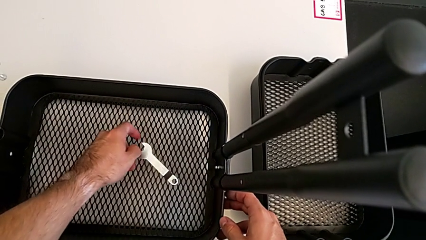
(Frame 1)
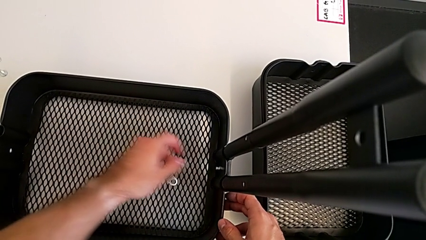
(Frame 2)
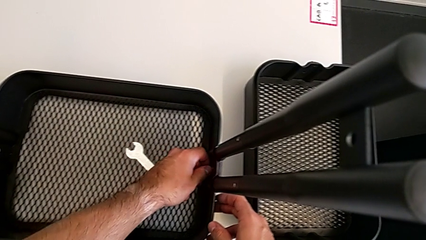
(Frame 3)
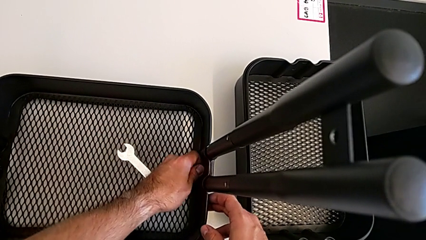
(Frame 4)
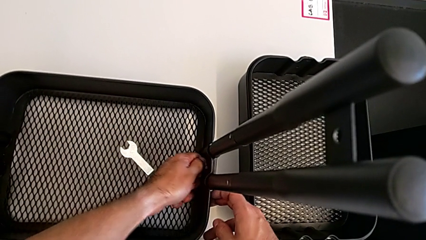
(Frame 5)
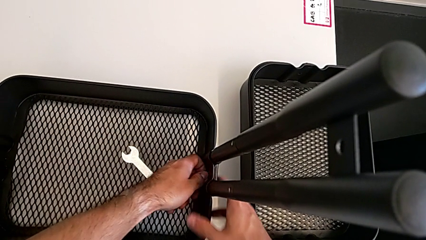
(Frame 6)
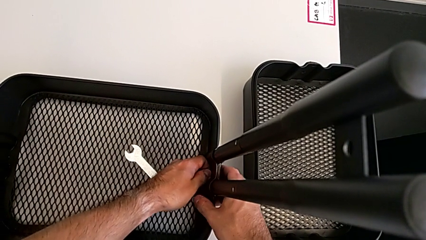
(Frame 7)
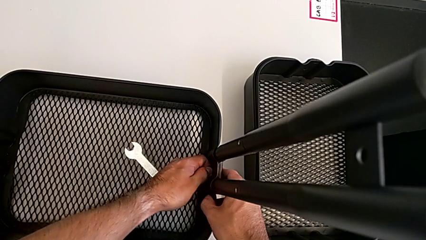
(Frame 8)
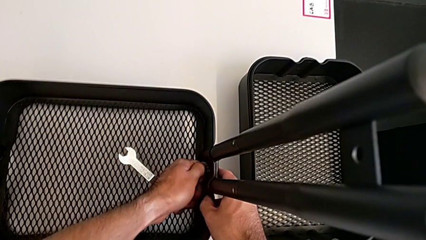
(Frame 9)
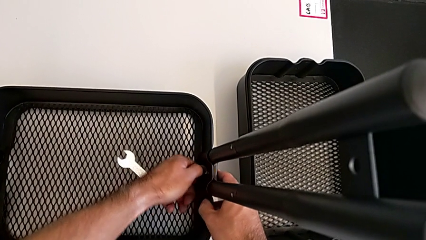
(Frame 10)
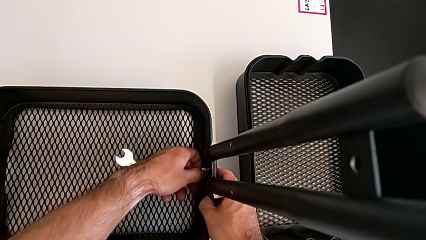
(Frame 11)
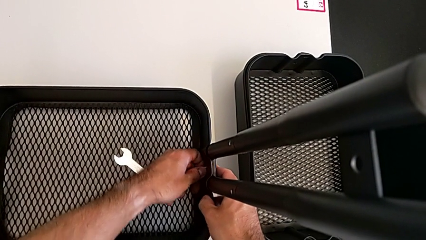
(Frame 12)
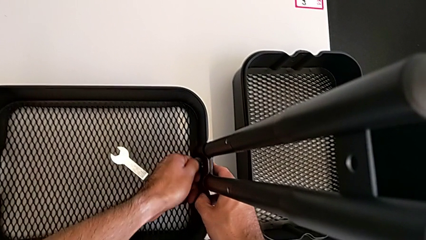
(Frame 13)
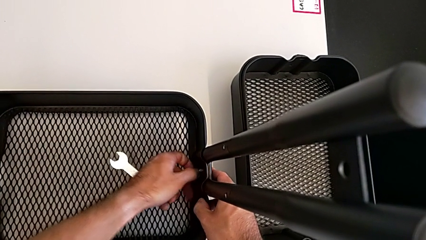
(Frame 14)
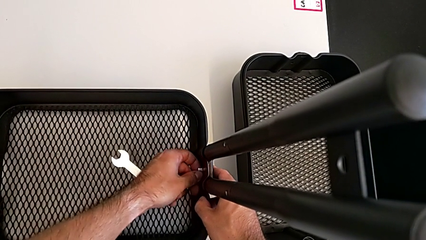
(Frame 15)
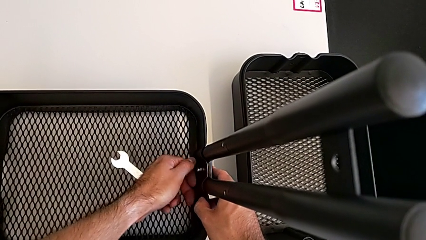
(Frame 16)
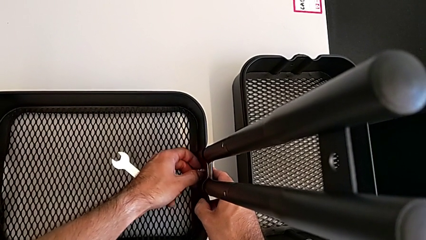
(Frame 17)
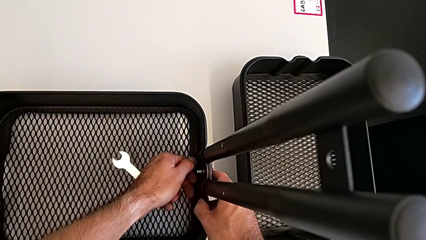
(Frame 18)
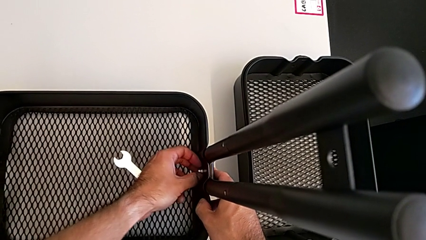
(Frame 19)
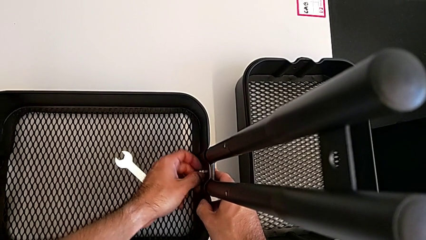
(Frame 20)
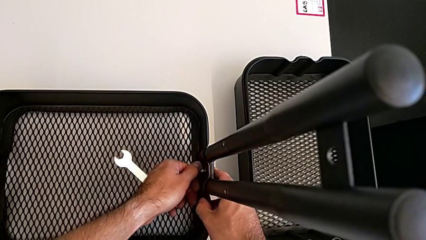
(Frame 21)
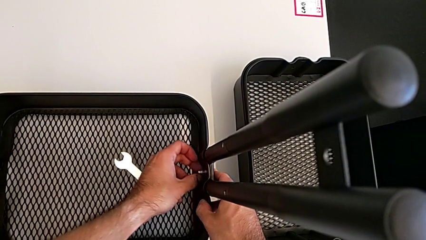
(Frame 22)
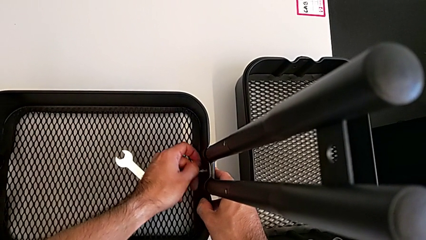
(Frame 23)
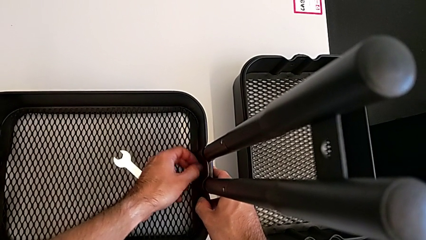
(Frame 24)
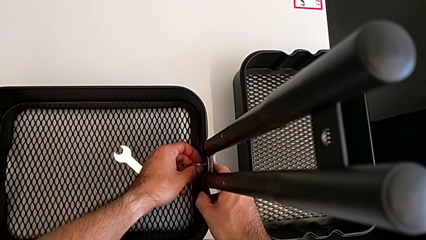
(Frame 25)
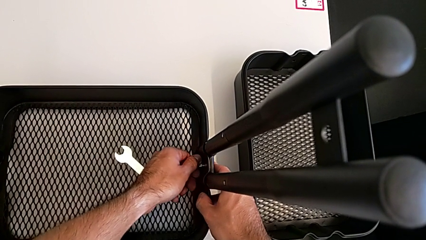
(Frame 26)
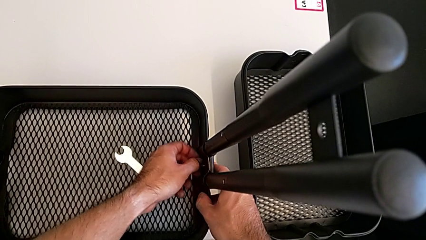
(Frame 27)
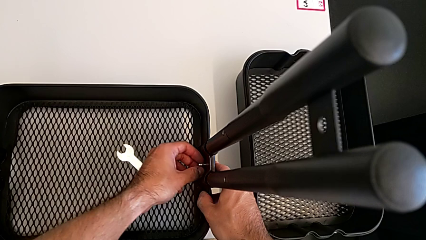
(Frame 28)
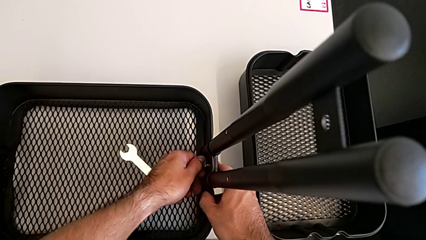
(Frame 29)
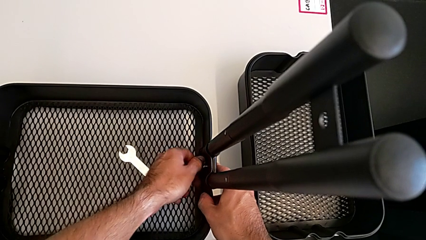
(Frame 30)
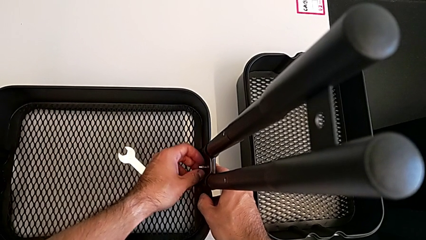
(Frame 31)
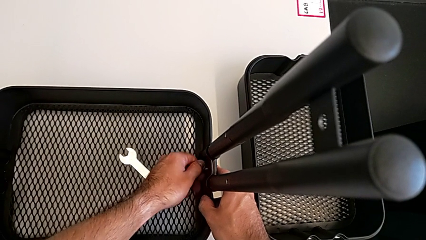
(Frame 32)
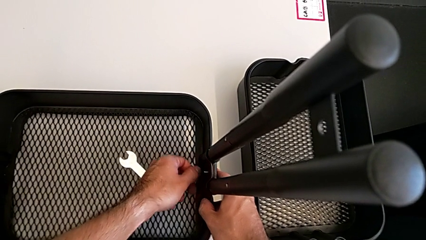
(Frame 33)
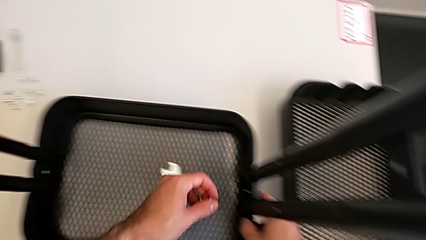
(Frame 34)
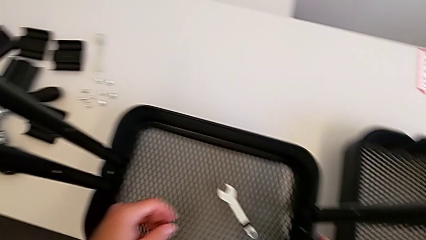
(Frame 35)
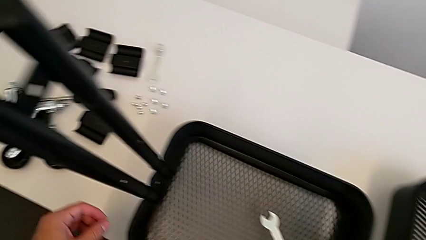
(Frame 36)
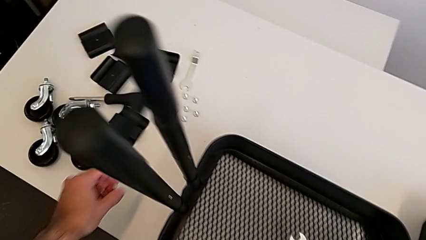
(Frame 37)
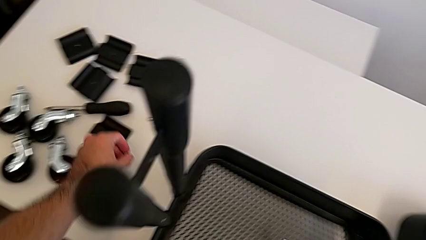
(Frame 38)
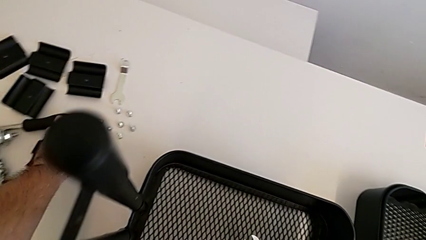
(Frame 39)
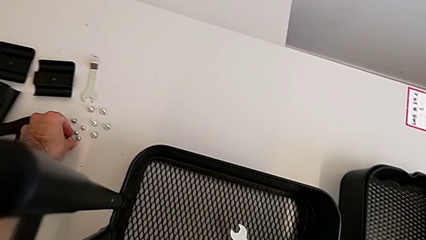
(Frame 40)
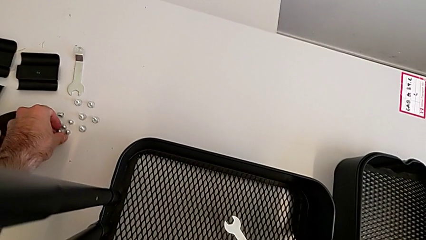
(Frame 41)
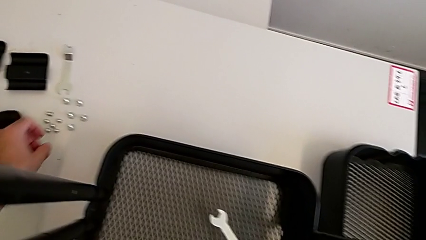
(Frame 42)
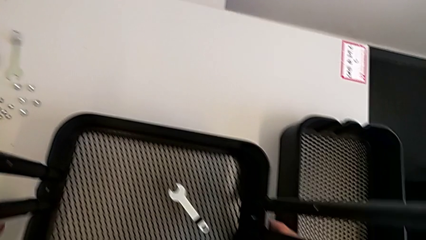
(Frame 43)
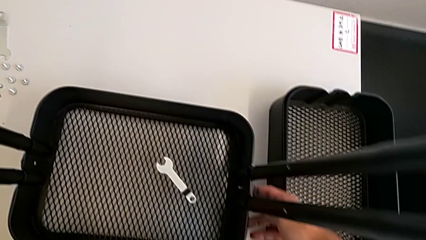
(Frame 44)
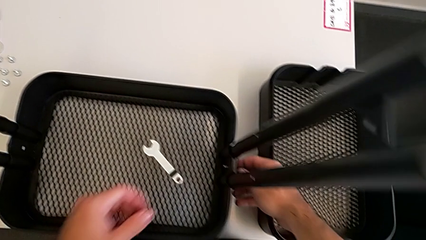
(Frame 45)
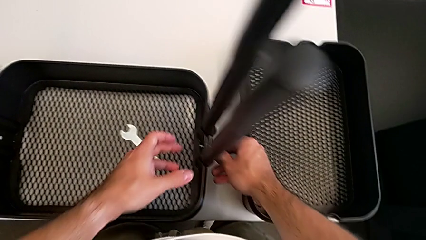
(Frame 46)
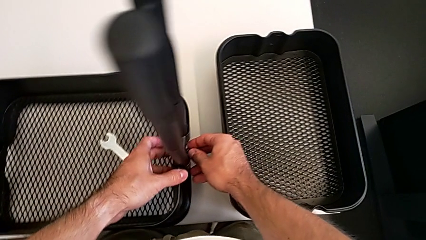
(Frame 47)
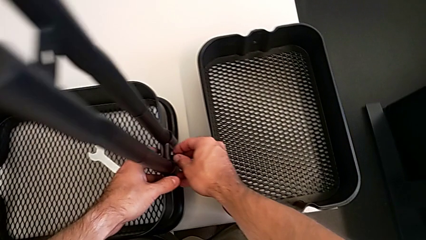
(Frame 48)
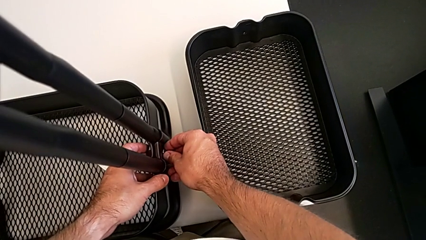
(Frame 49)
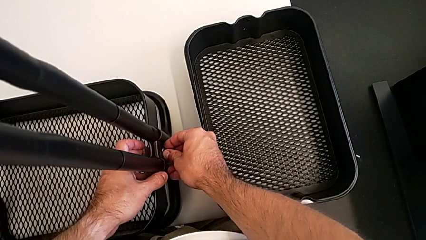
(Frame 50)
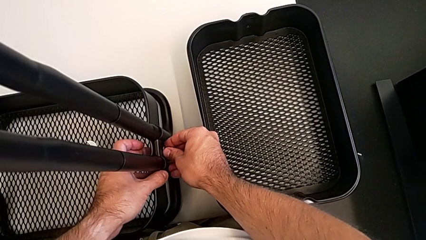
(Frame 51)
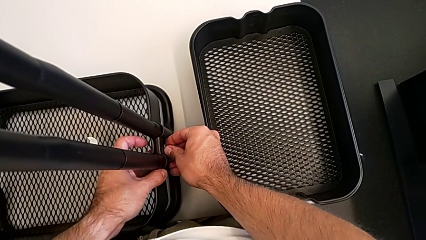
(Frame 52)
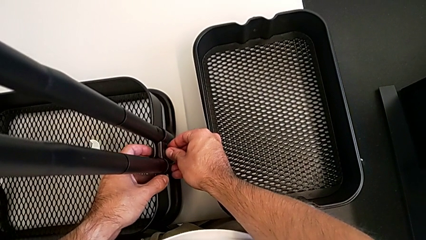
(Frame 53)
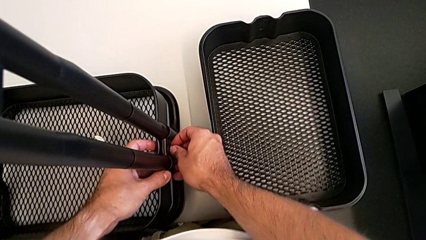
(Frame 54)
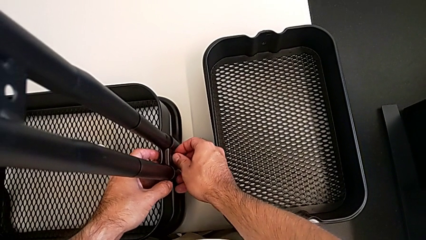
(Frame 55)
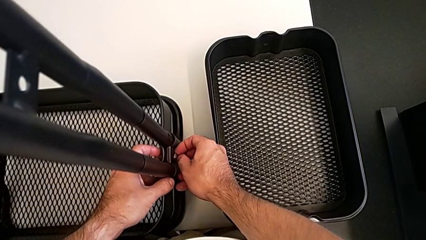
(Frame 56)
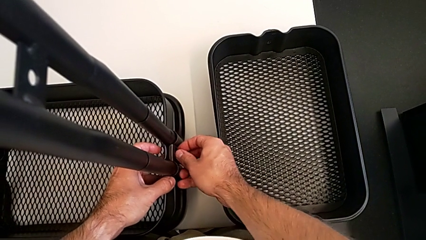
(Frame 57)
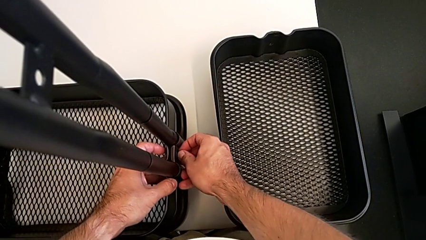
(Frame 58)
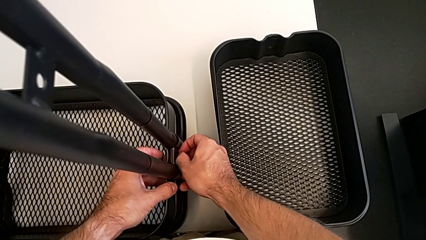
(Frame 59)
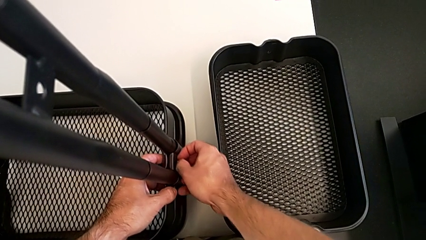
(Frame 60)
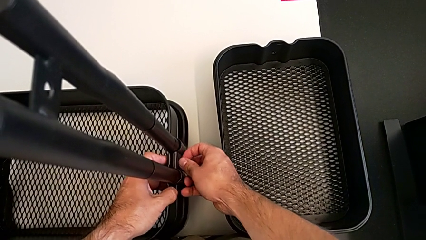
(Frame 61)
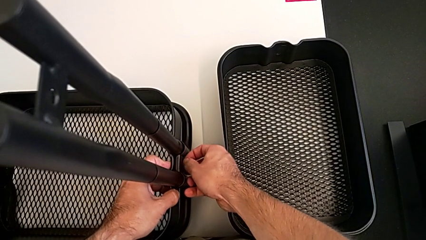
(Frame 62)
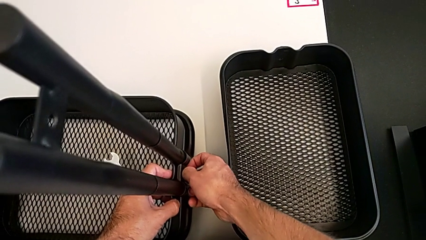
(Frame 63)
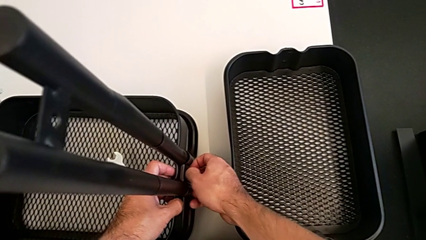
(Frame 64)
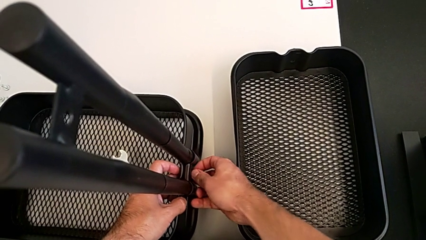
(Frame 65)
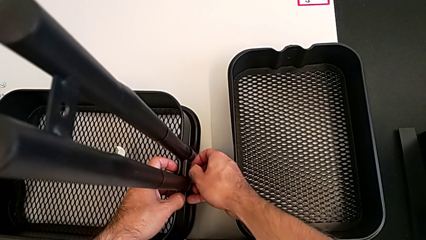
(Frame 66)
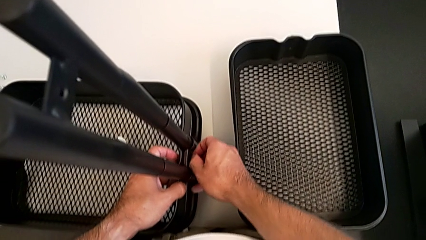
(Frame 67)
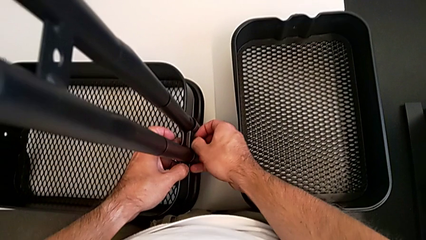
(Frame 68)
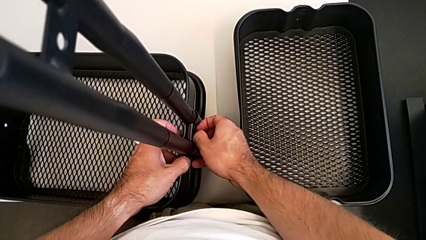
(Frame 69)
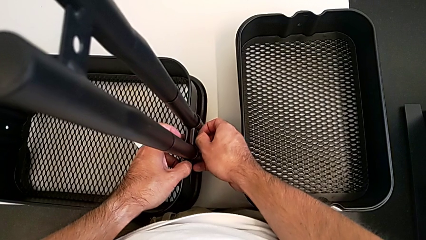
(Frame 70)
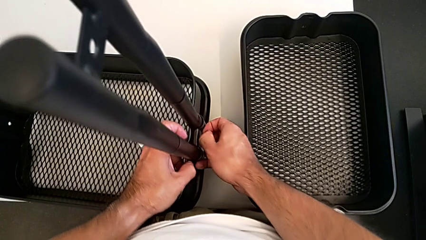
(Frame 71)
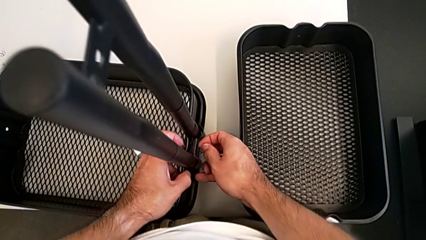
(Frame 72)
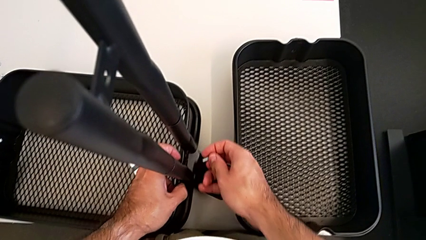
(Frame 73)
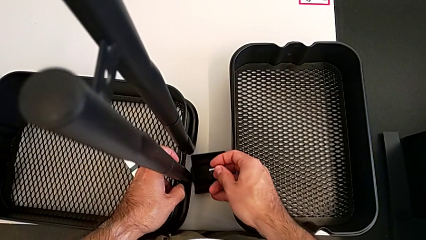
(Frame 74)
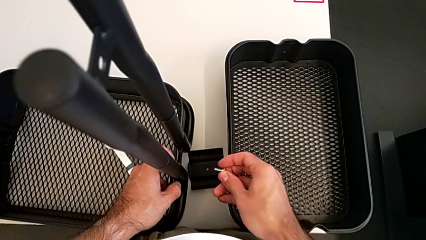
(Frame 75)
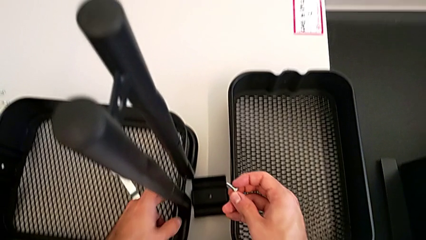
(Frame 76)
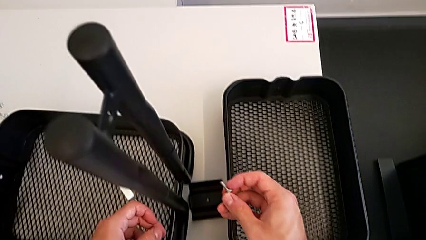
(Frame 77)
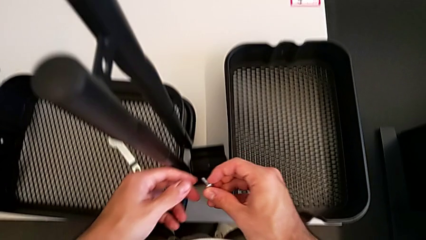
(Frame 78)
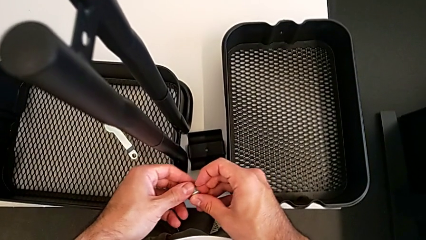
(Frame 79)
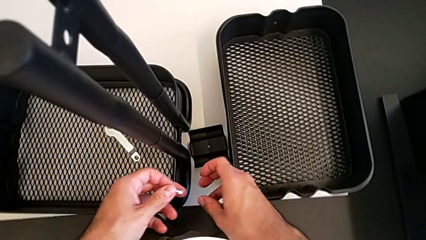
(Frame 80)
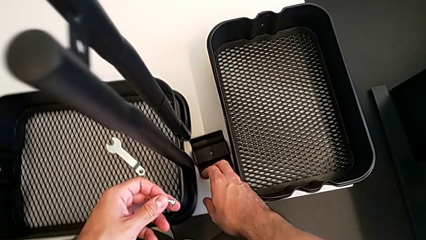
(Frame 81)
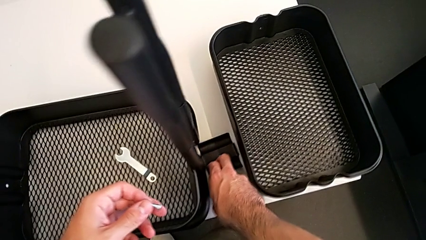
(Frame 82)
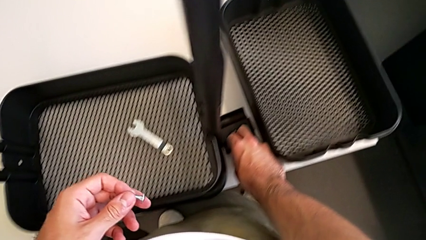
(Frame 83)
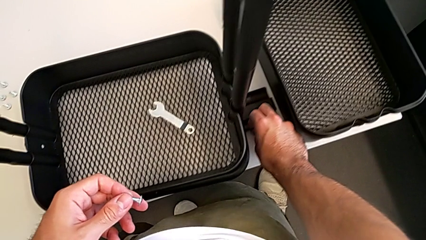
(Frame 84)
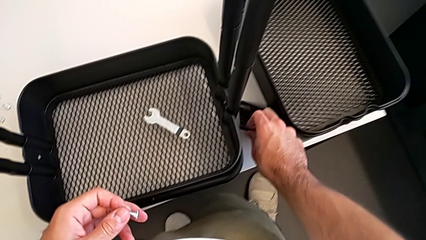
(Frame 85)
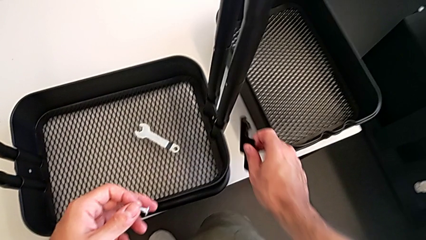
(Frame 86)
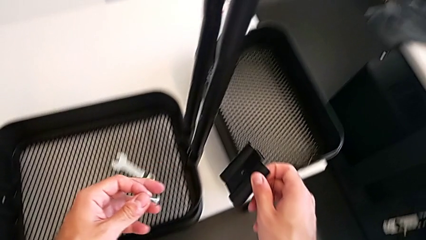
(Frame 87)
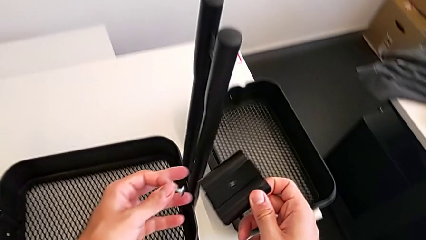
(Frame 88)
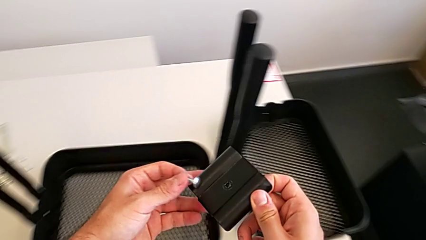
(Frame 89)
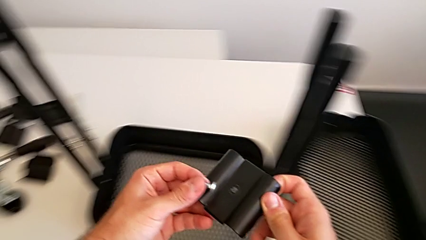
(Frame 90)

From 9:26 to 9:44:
The camera wearer is removing the grid tray at the bottom. They unscrew the right hexagon cap nut, disassemble it, place the hexagon cap nut, approach the right bracket, disassemble the screw and grab the right bracket.
